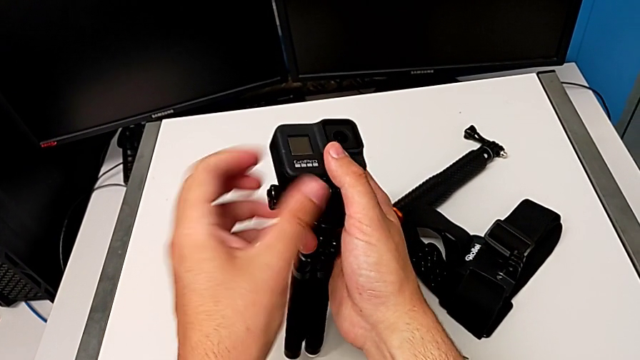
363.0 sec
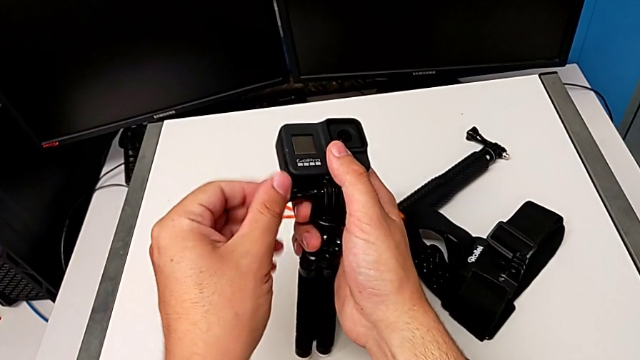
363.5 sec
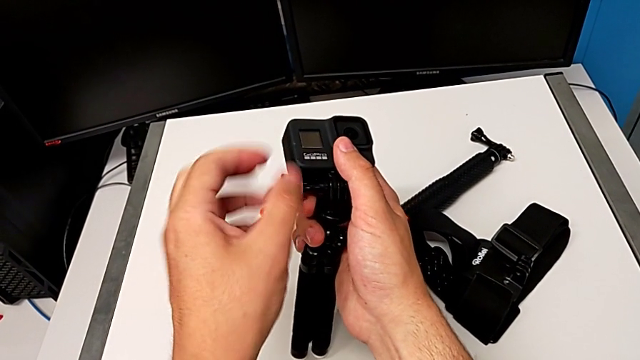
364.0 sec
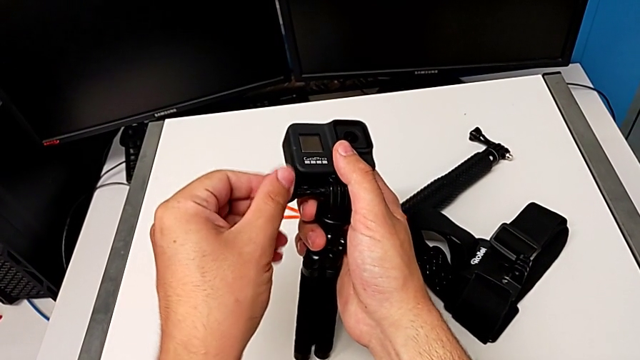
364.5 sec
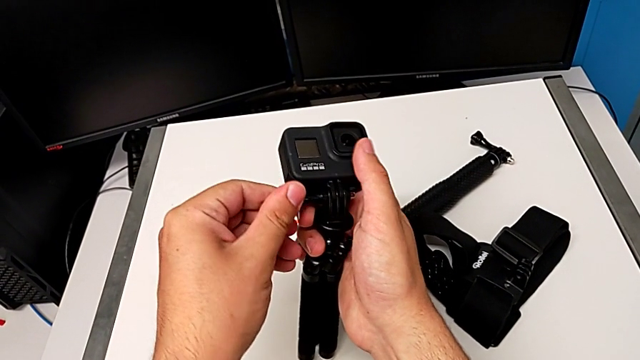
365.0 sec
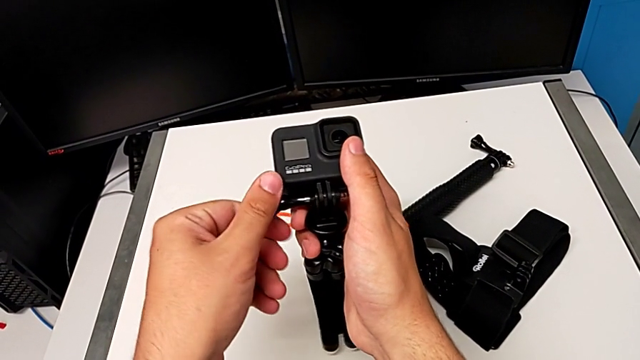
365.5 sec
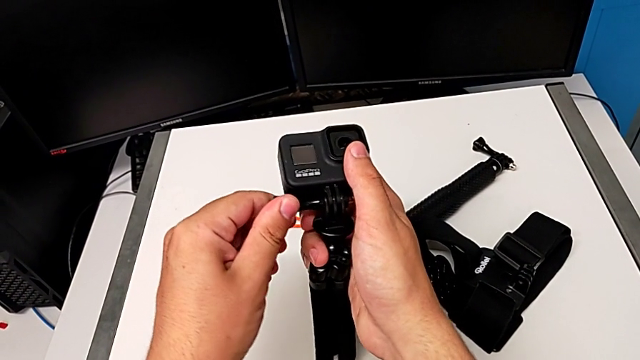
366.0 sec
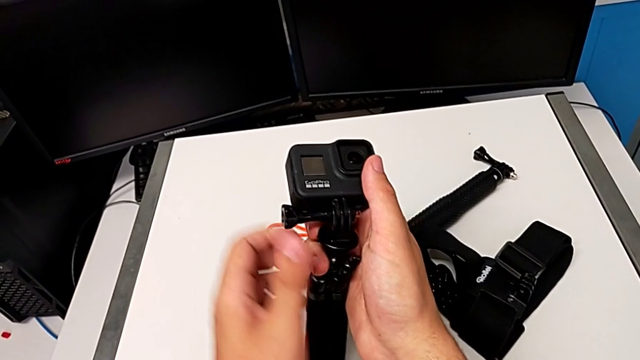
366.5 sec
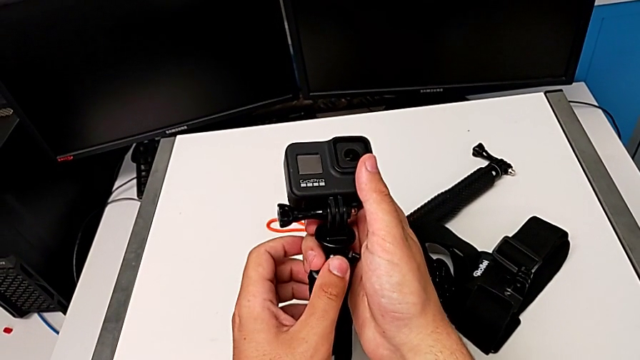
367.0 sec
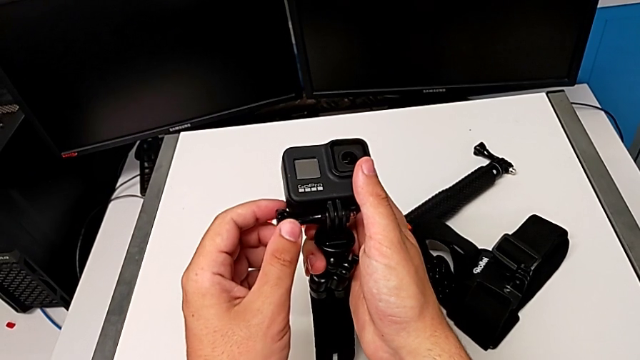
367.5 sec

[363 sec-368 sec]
The camera wearer is switching the strap mount for the tripod mount. They keep screwing the strap.

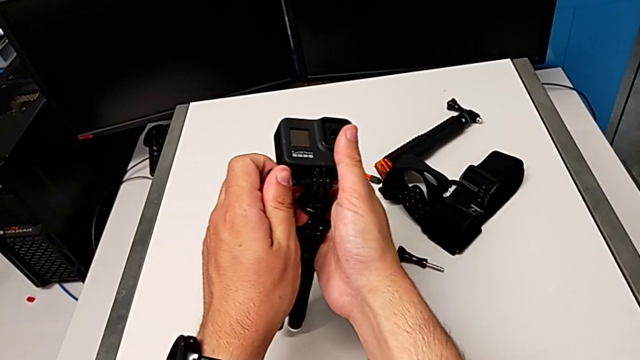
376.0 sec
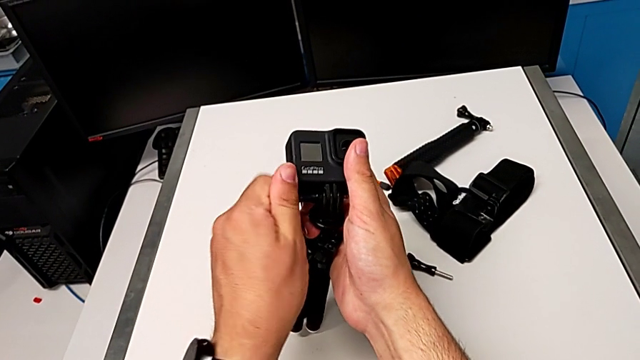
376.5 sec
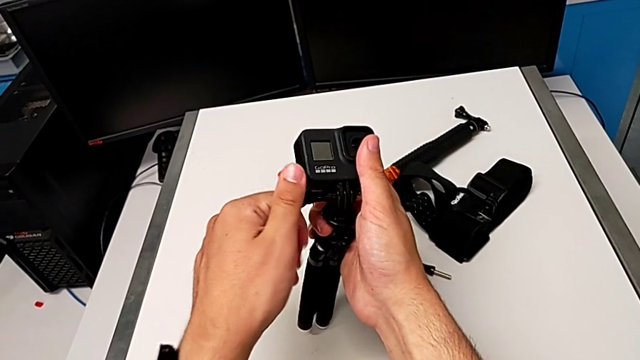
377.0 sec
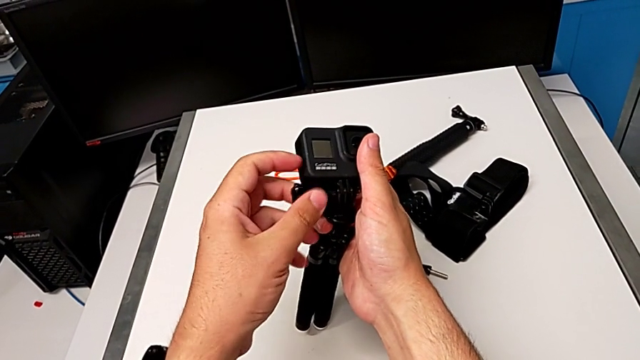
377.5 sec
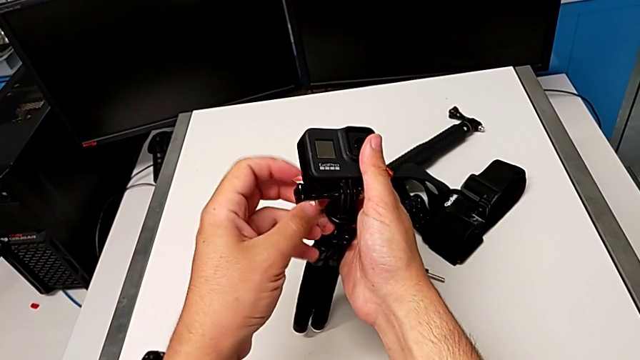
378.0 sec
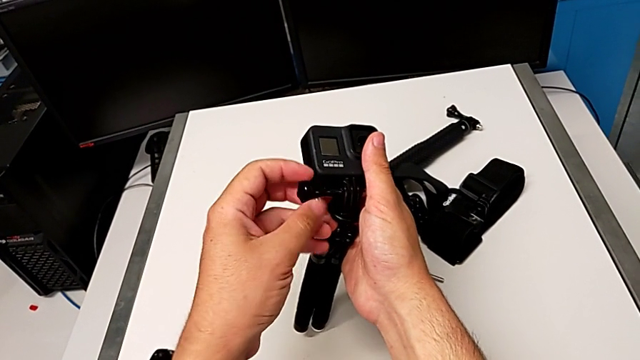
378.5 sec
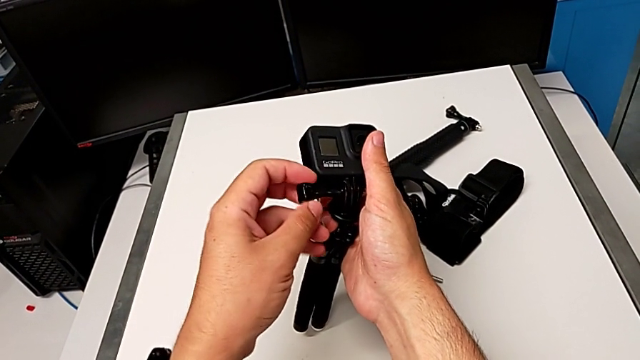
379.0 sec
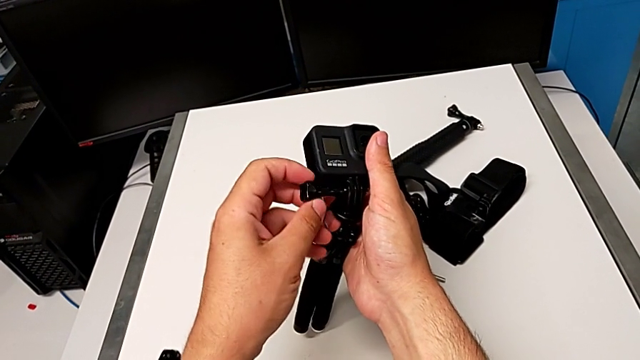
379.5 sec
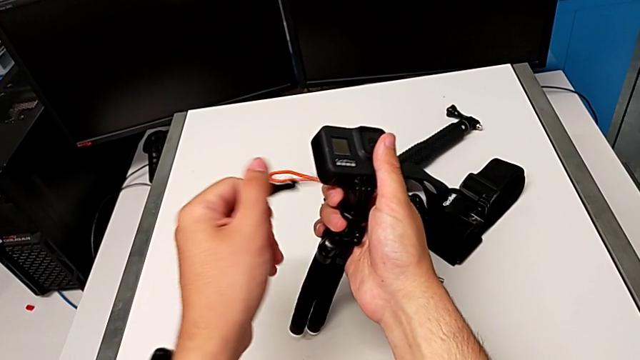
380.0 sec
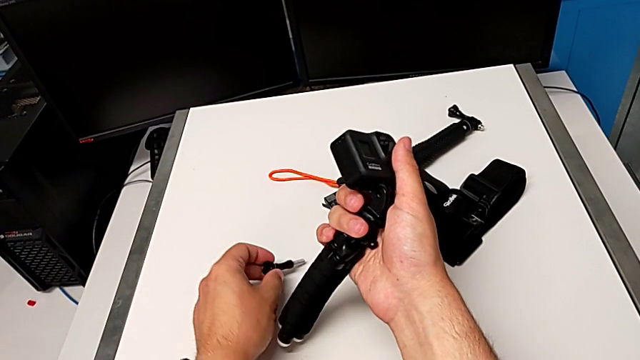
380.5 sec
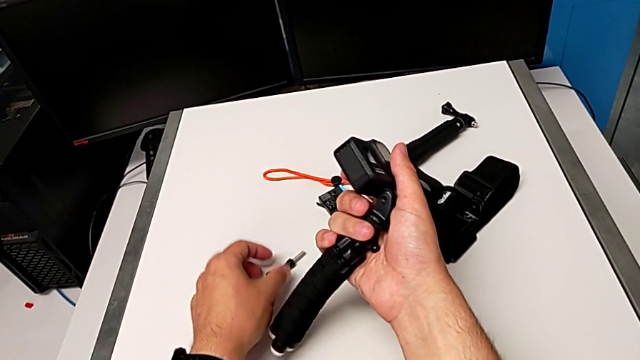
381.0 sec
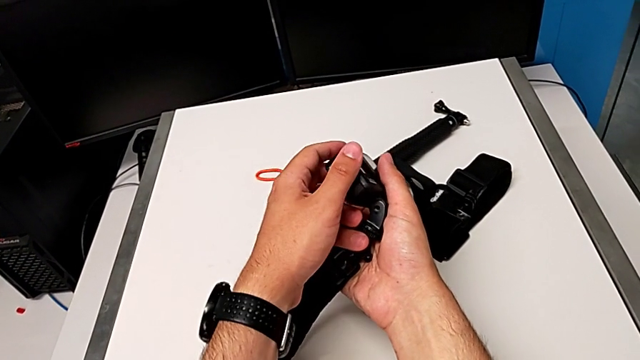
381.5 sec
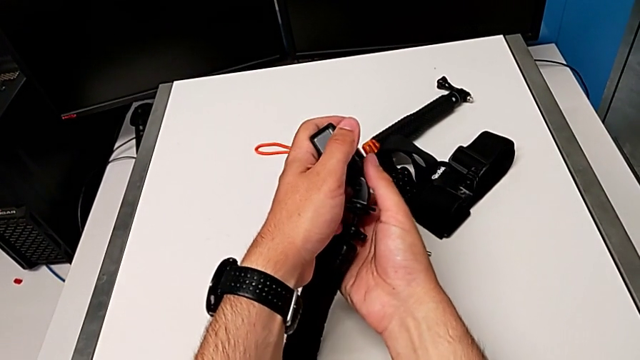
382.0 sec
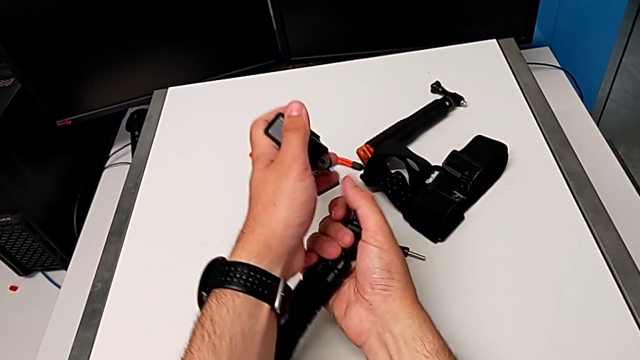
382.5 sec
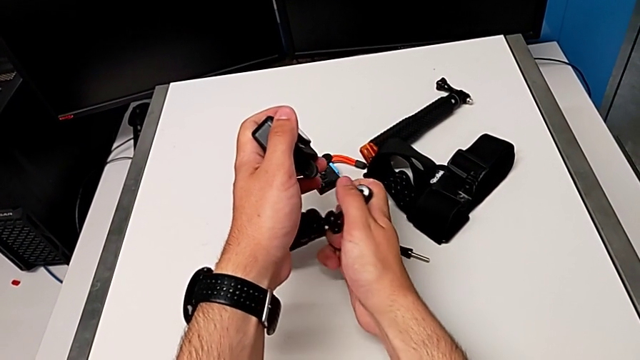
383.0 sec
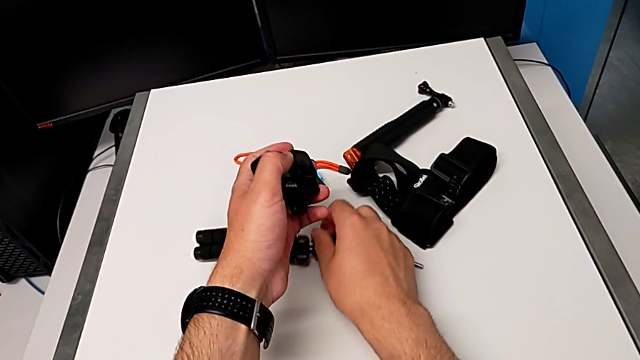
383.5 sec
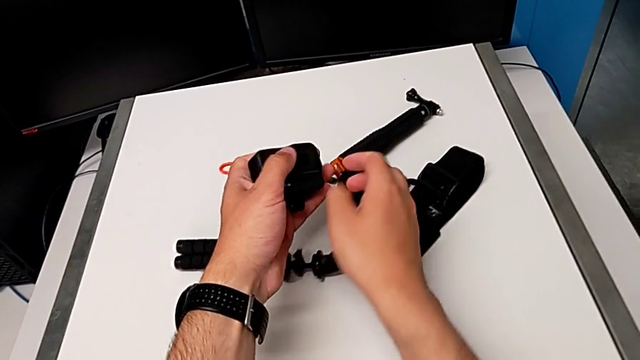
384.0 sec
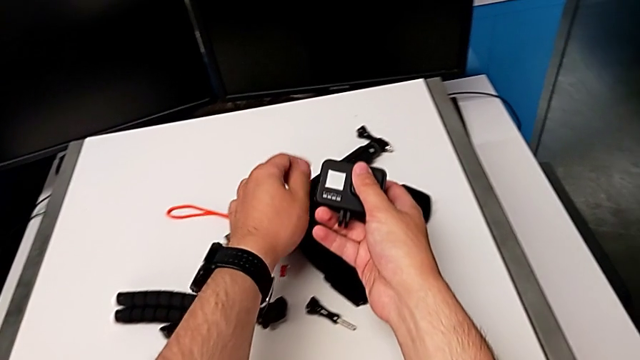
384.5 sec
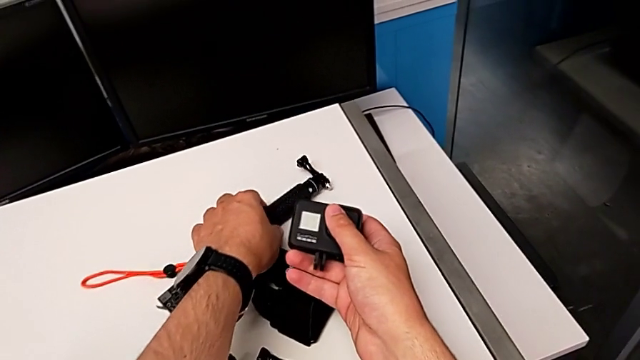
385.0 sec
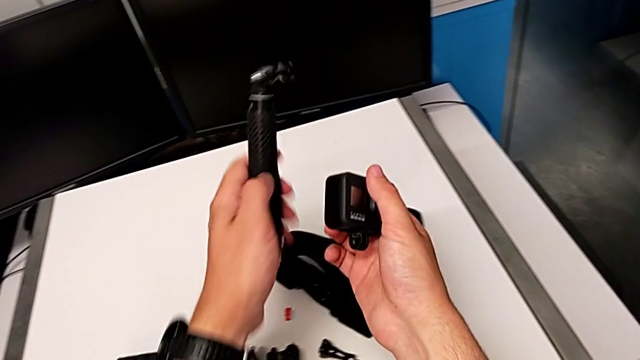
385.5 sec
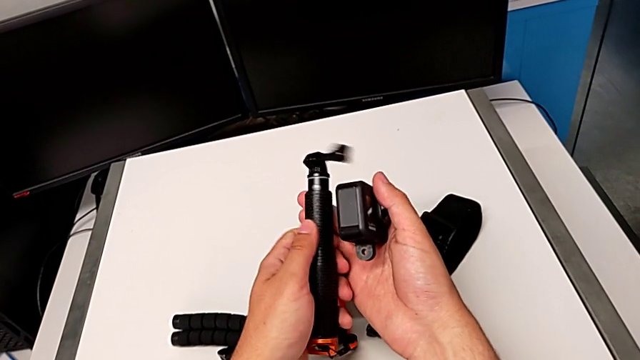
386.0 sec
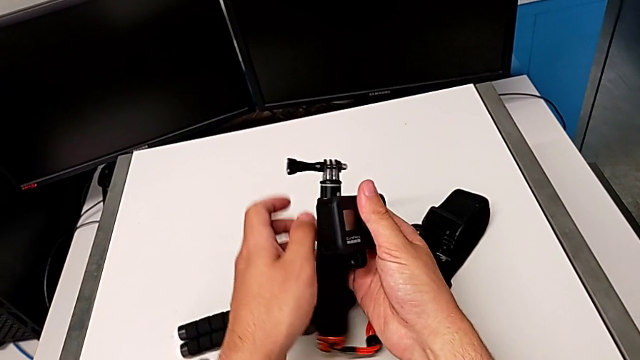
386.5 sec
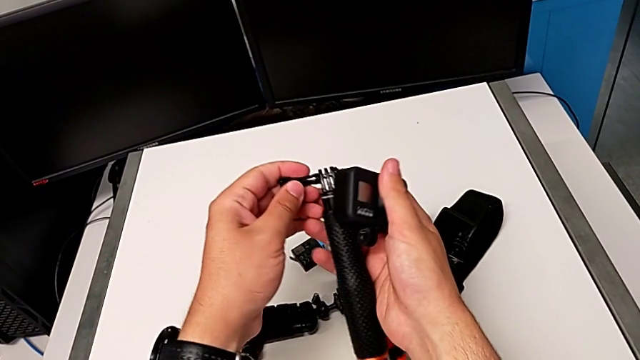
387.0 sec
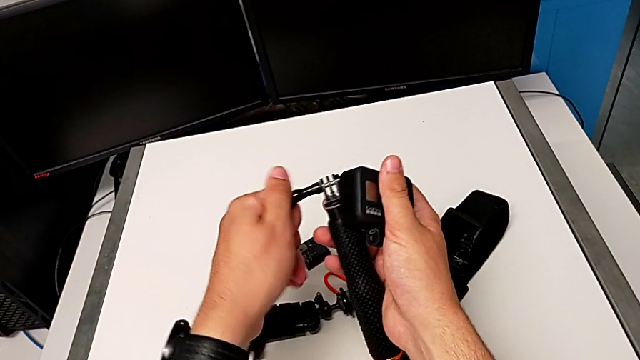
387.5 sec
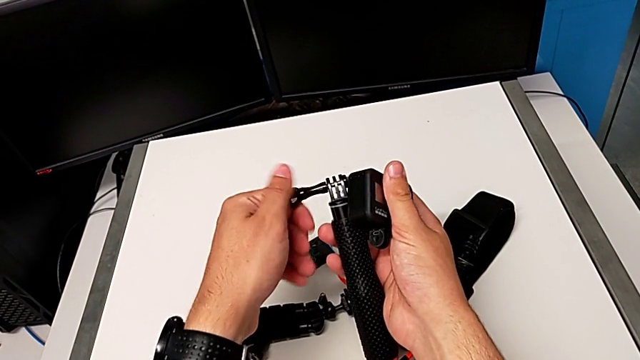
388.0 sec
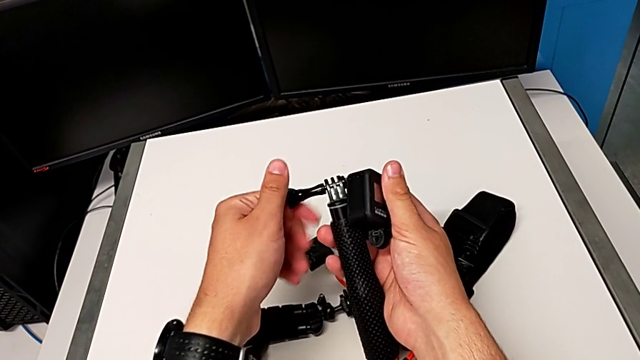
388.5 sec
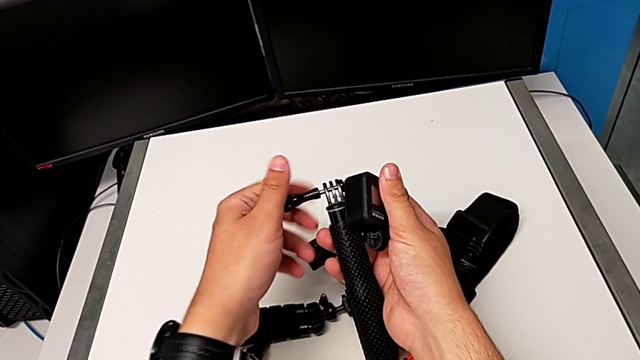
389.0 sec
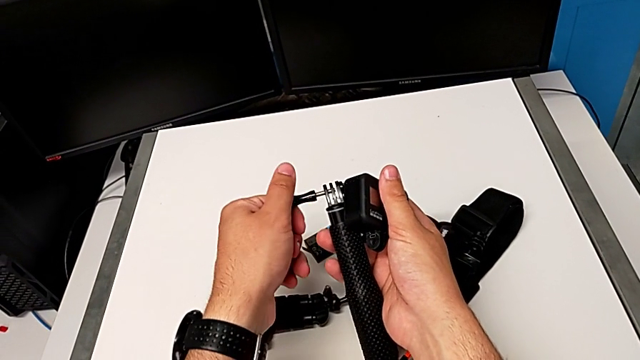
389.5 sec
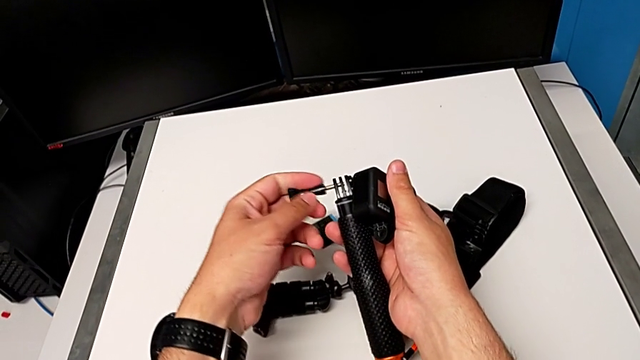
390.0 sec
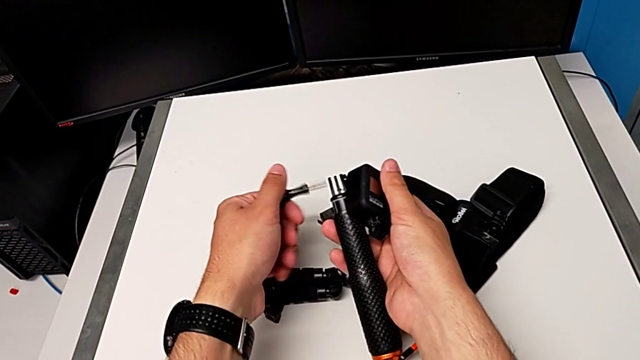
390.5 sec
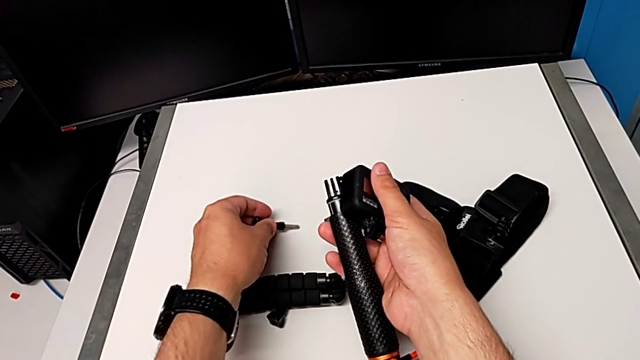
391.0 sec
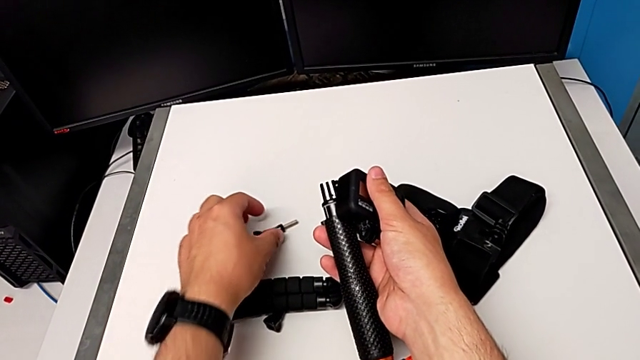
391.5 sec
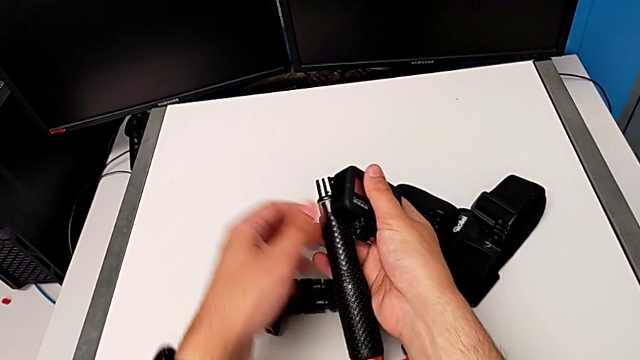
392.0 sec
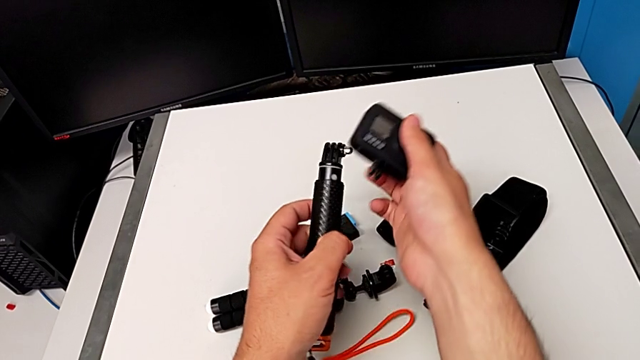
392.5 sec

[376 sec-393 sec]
The camera wearer is changing the tripod for a handheld. They unscrew the tripod, disassemble the GoPro, grab the handheld grip, unscrew it and begin to place the GoPro.
